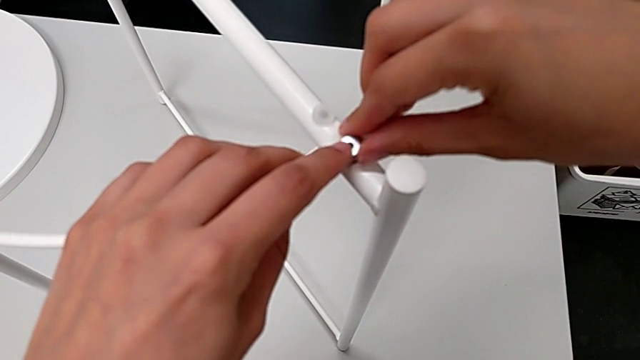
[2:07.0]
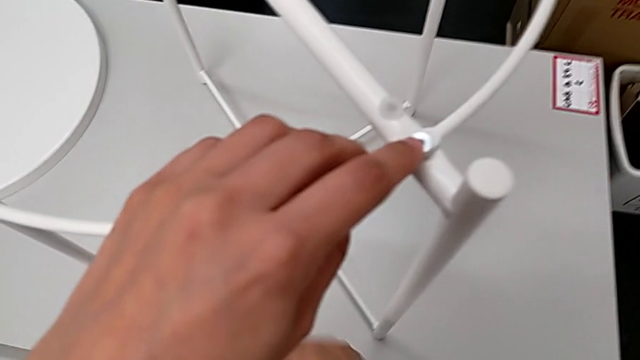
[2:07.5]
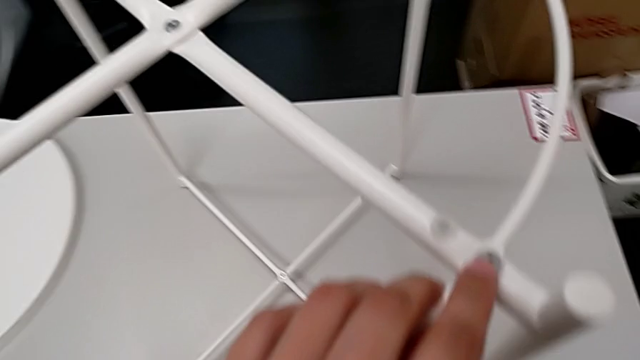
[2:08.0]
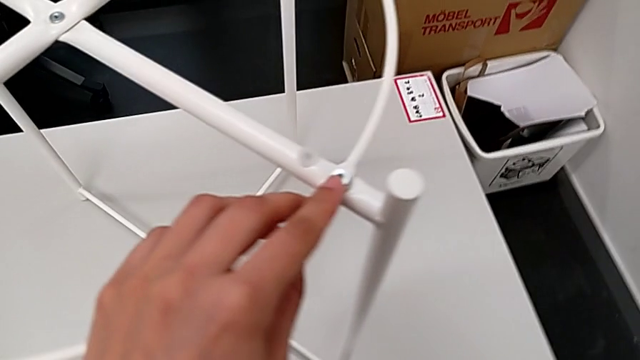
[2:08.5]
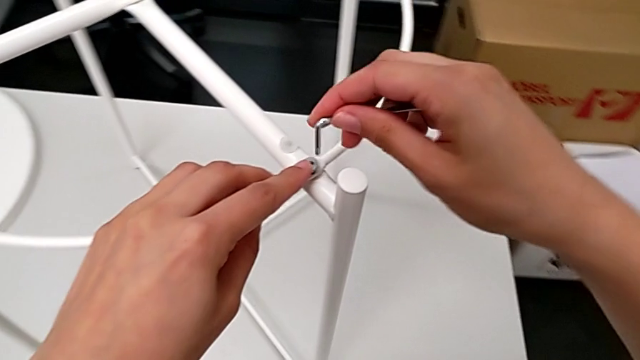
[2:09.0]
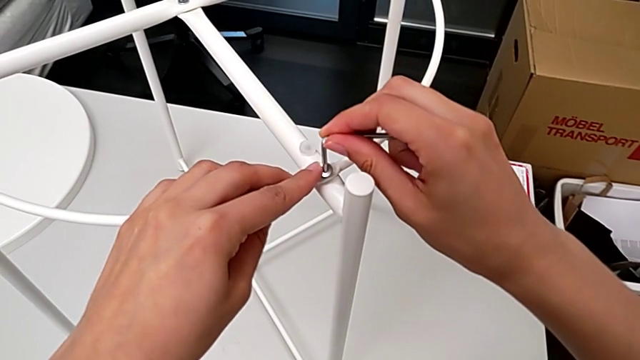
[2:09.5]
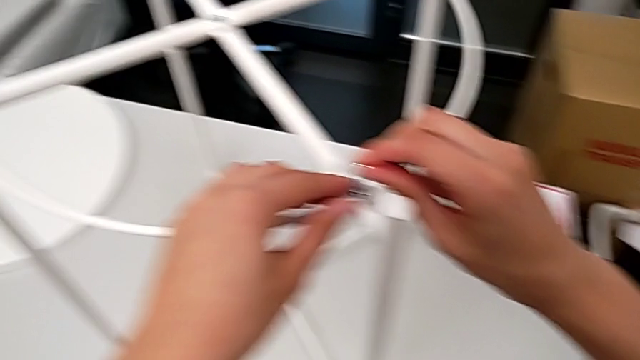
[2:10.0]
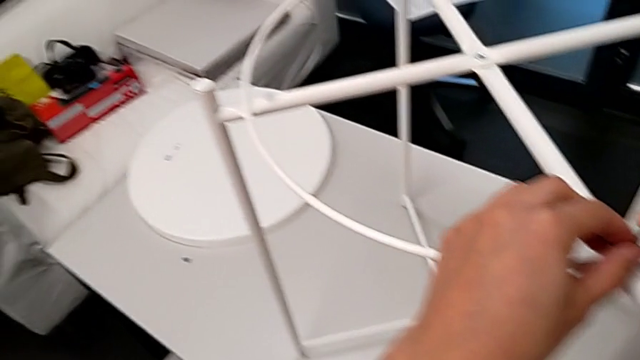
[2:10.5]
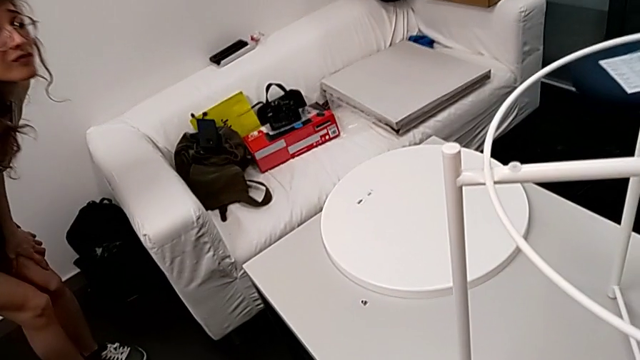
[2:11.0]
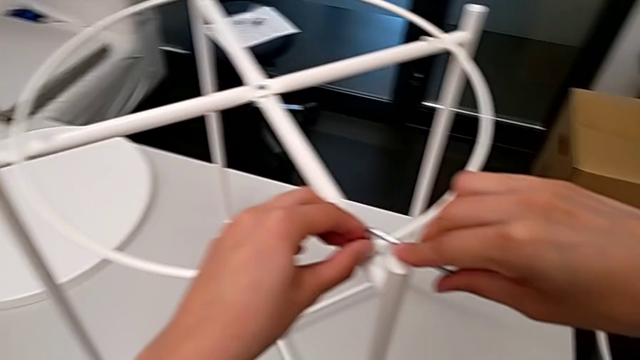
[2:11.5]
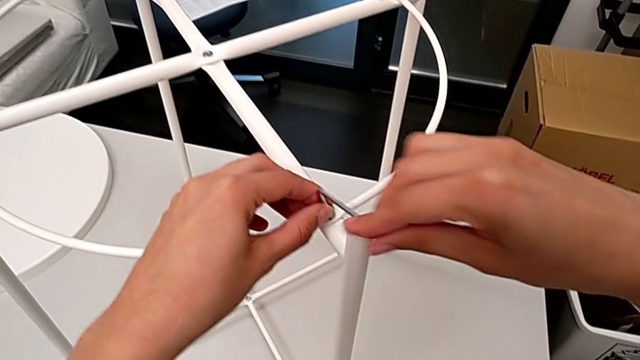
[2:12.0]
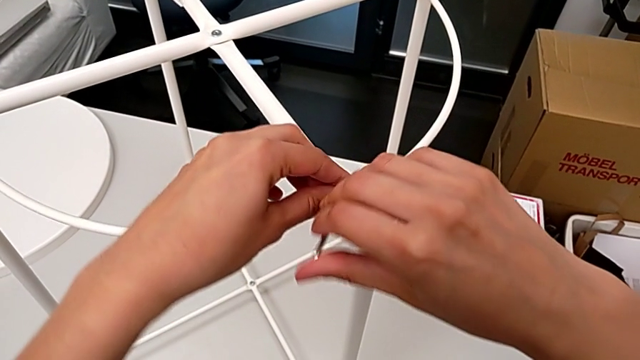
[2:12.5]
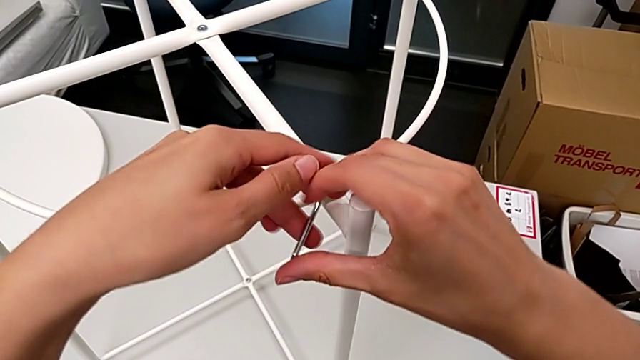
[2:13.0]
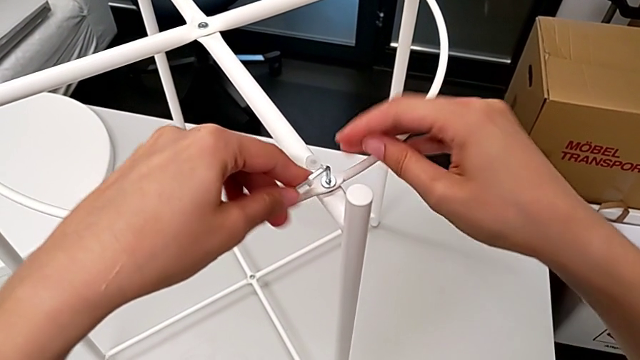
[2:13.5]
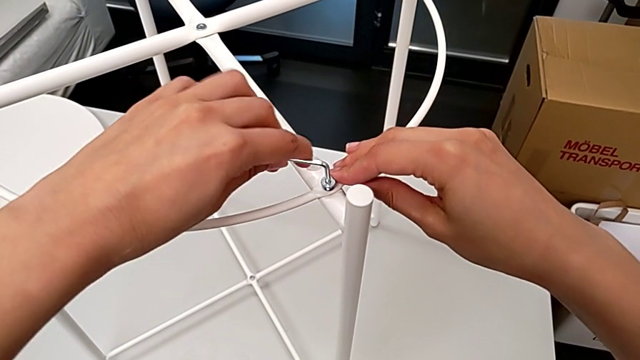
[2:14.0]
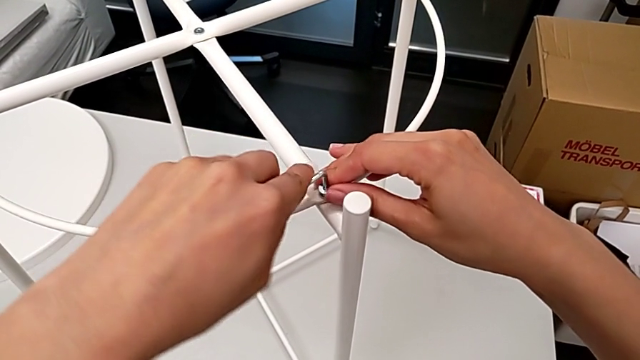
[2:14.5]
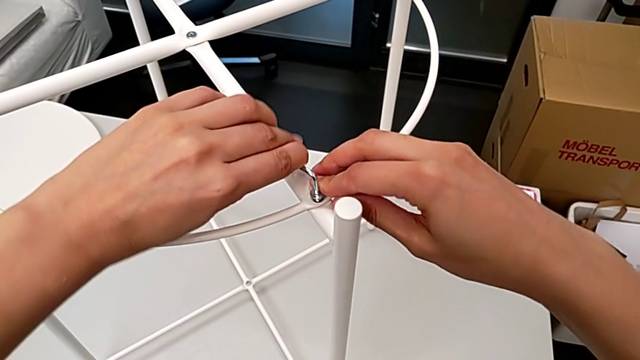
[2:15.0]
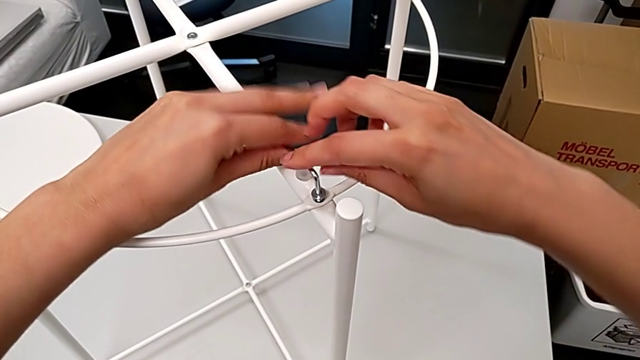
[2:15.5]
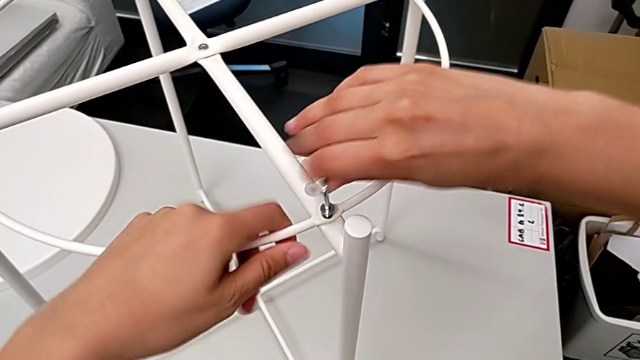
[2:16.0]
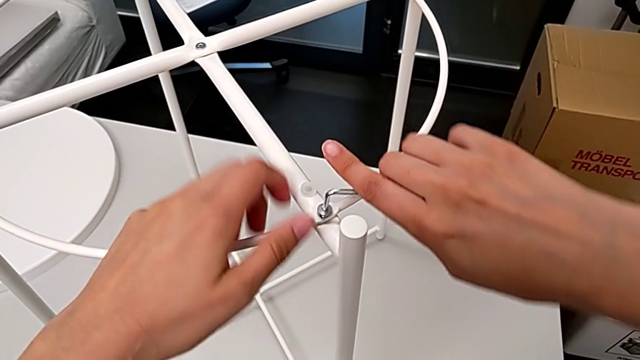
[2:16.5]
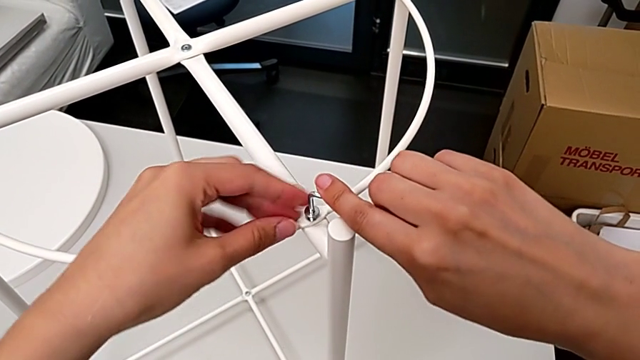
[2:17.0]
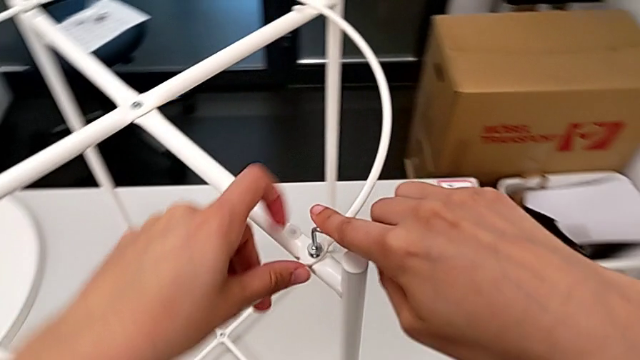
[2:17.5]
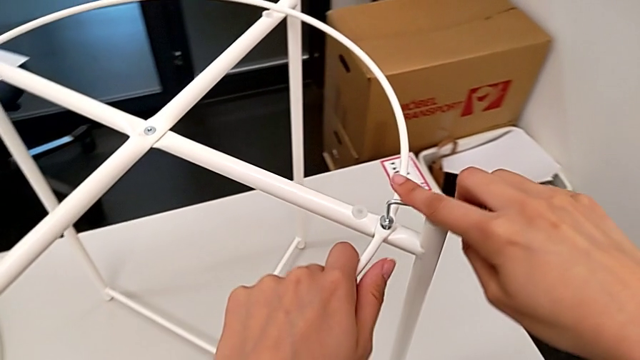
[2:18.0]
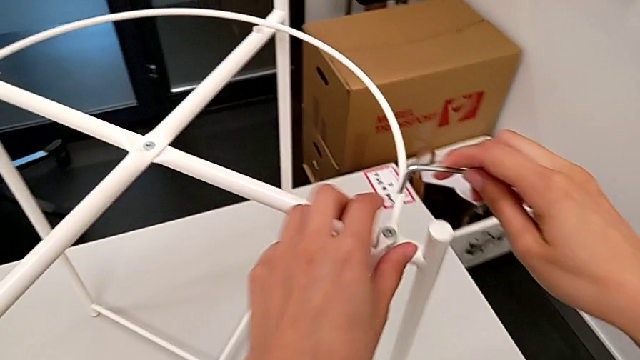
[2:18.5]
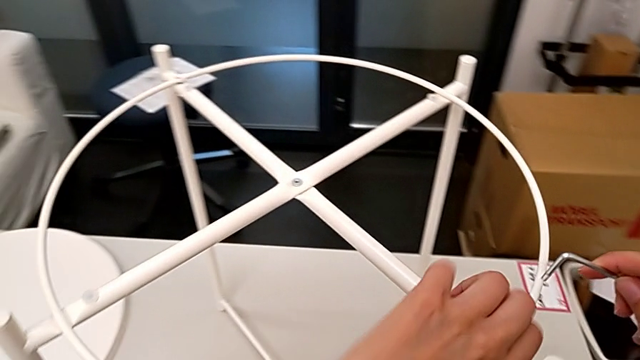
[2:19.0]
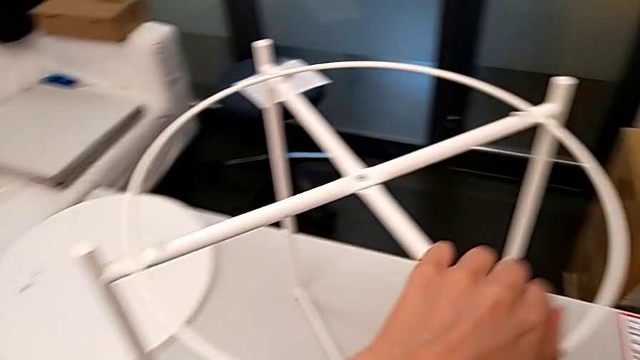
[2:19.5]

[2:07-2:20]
The camera wearer is assembling the circle. They approach the Allen wrench, lift it, approach the first leg, insert the Allen wrench, rotate it, withdraw it and withdraw the hex socket head.

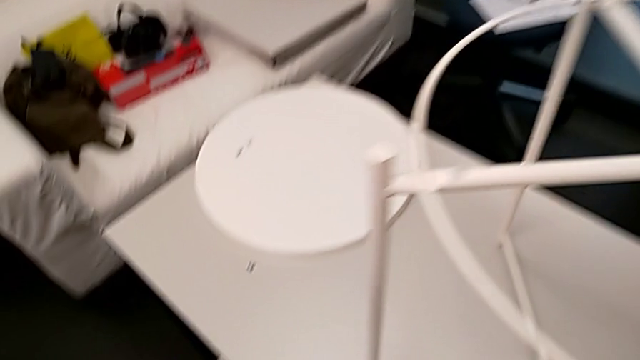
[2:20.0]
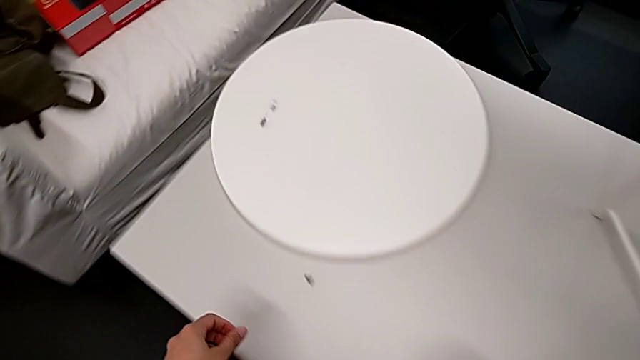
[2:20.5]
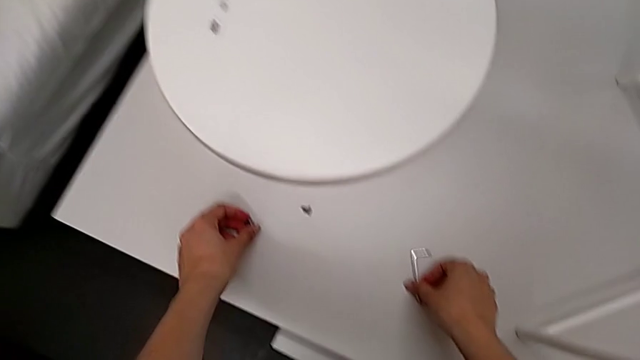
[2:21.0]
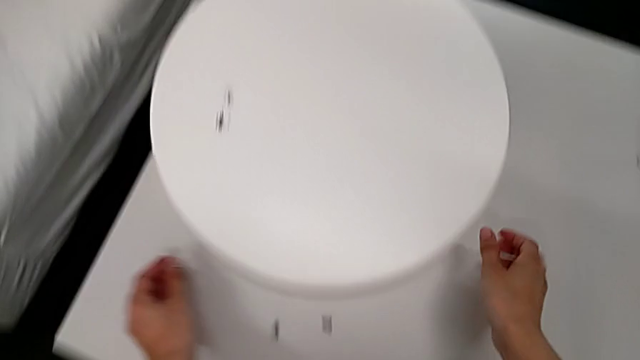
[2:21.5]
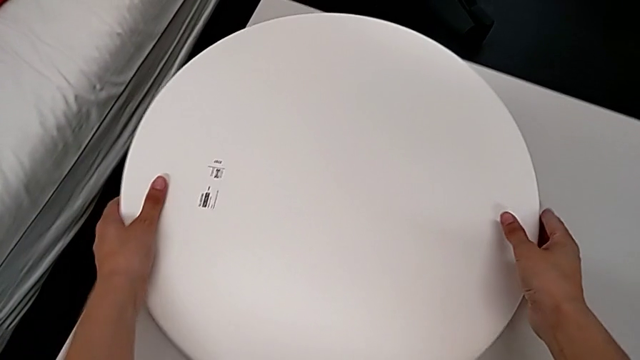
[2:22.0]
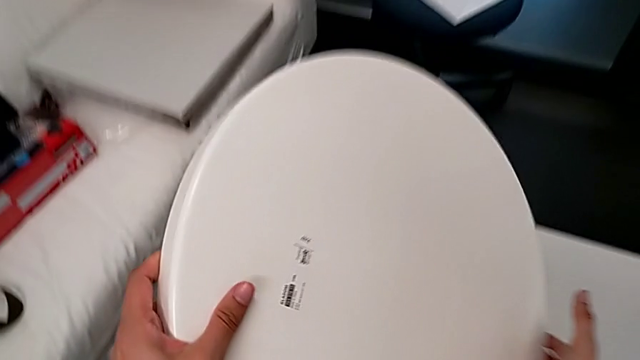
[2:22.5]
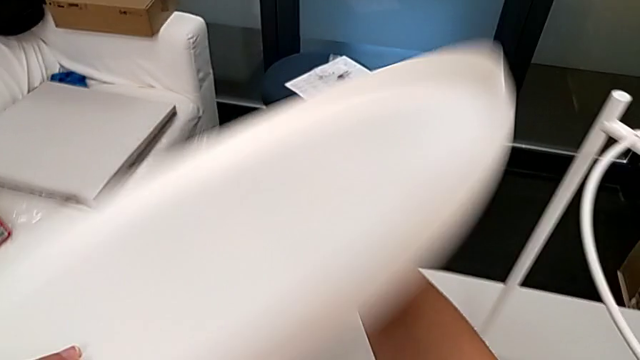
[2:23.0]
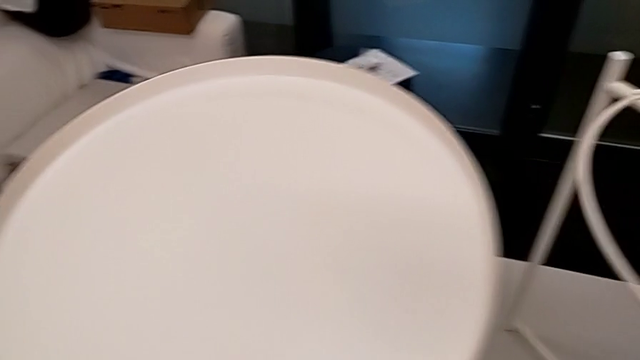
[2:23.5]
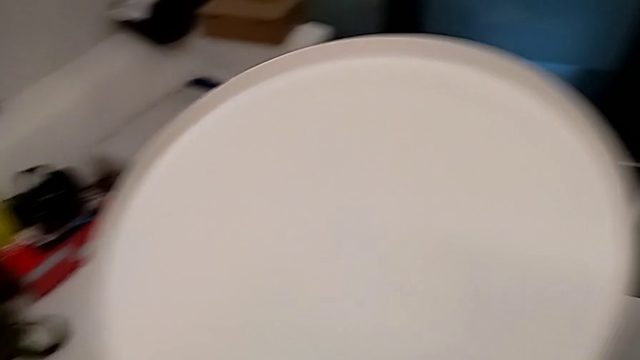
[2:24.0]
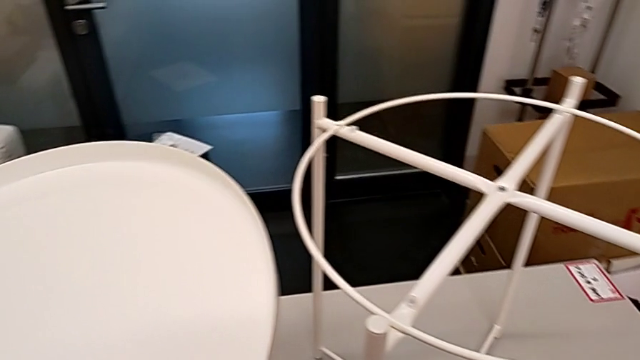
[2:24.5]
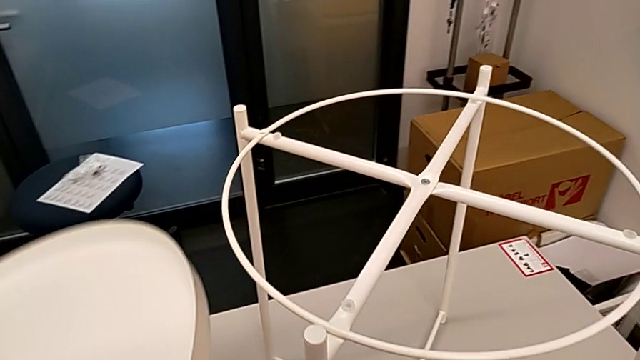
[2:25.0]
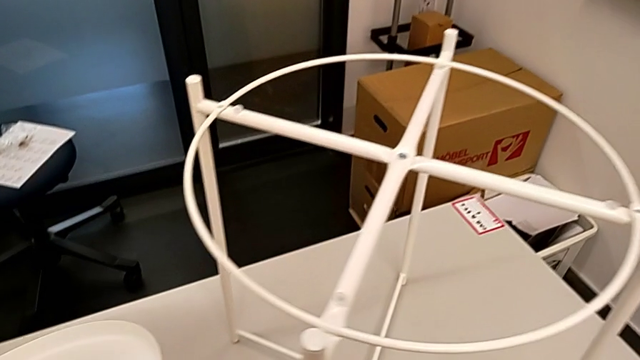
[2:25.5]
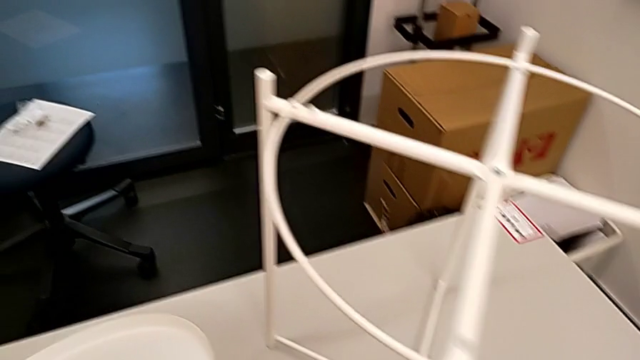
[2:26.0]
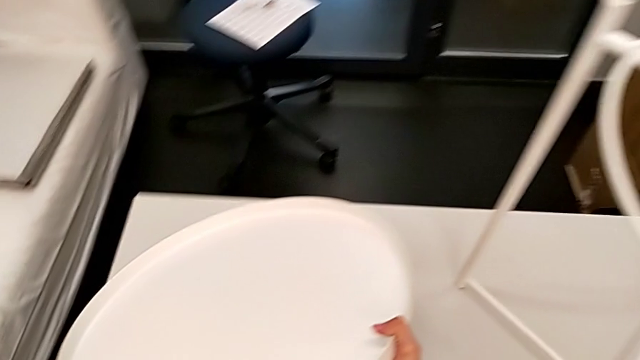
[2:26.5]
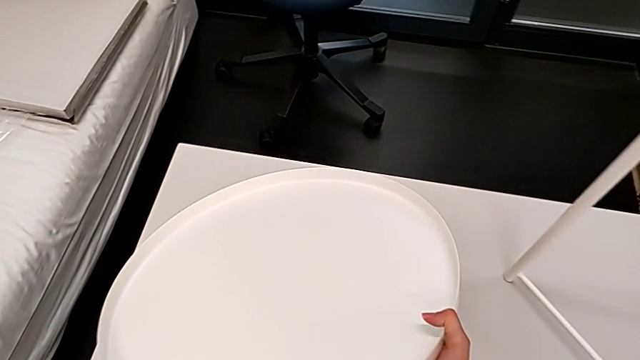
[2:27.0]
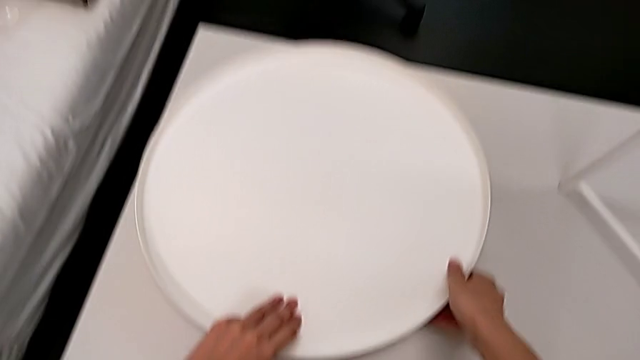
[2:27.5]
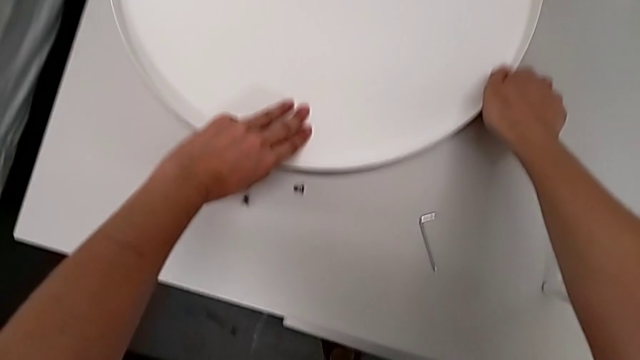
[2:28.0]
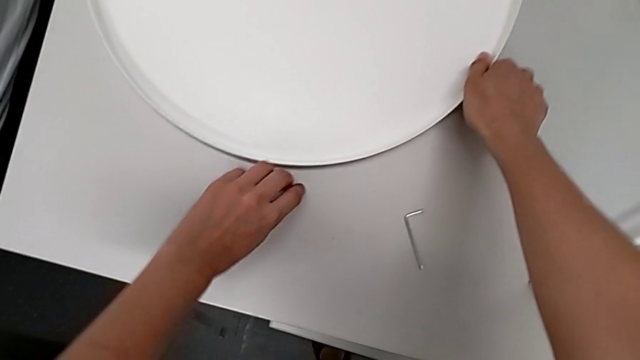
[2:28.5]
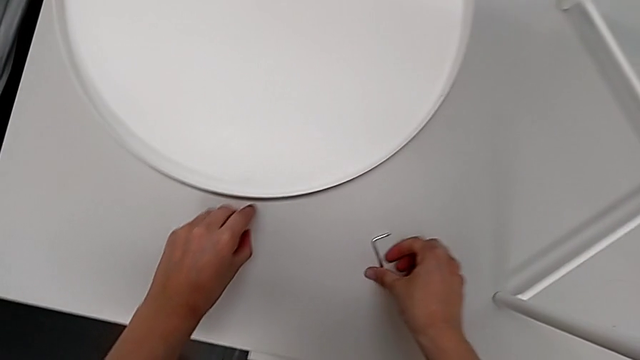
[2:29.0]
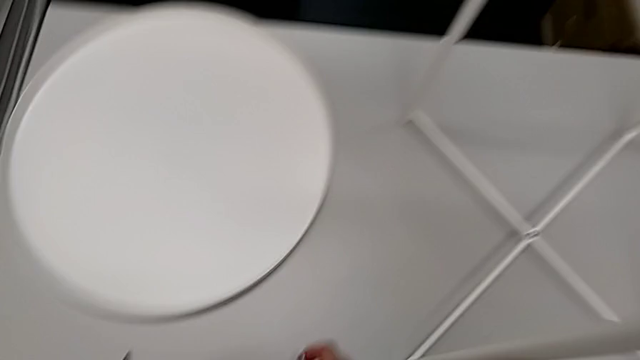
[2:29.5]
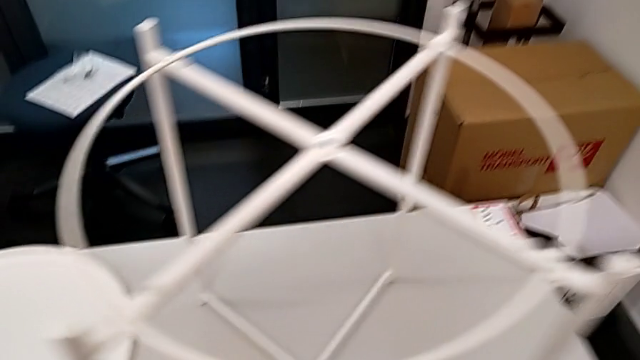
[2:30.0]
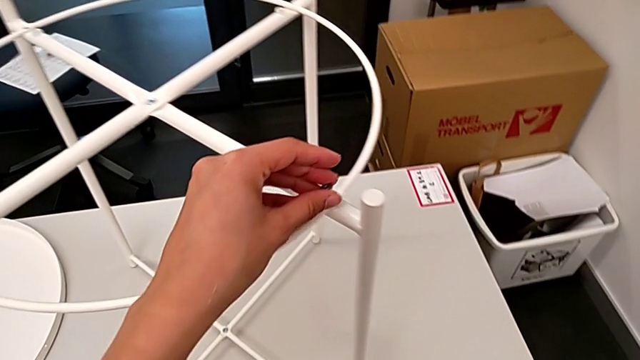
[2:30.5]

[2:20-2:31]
The camera wearer is assembling the circle. They place the hex socket head, approach the tray, wrongly grab it, place it, inspect it, flip it, grab the hex socket head and approach the first leg twice.
